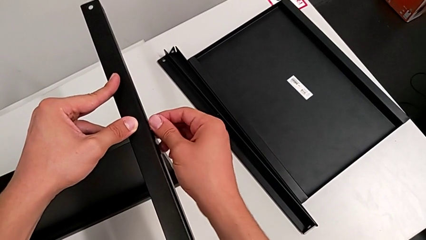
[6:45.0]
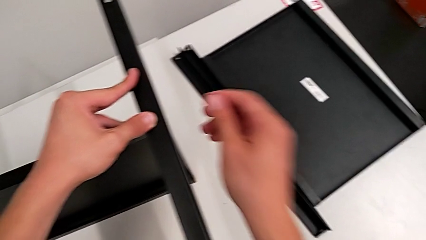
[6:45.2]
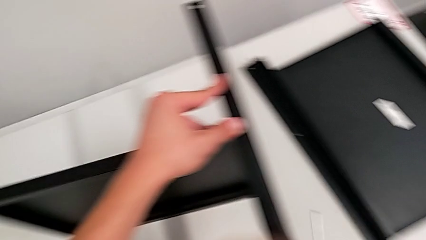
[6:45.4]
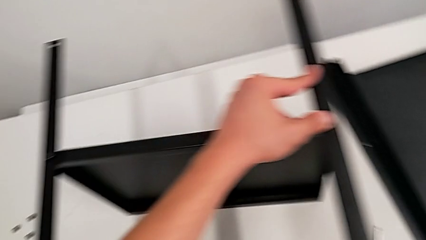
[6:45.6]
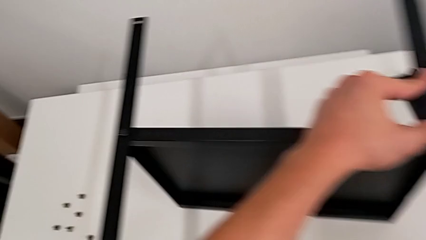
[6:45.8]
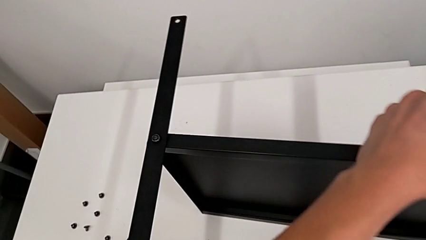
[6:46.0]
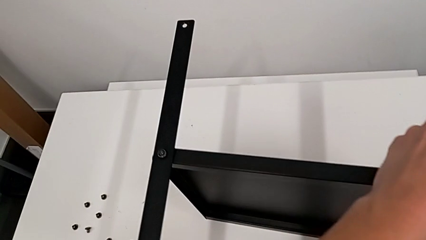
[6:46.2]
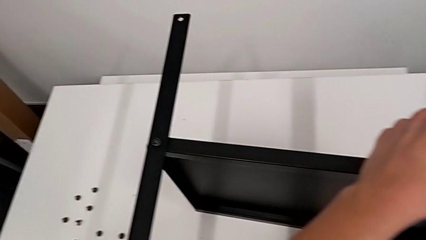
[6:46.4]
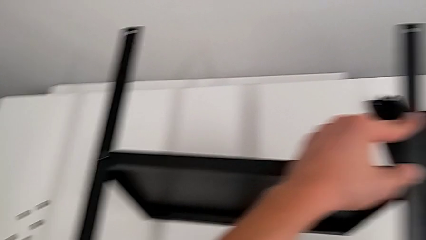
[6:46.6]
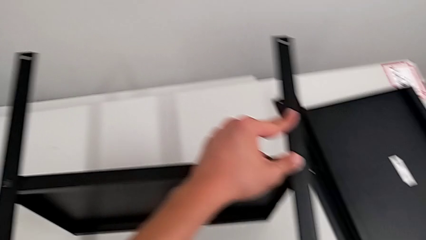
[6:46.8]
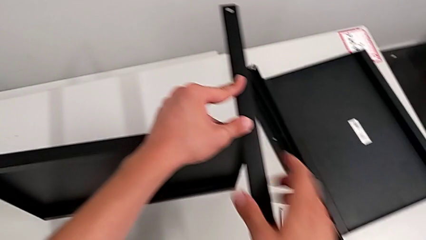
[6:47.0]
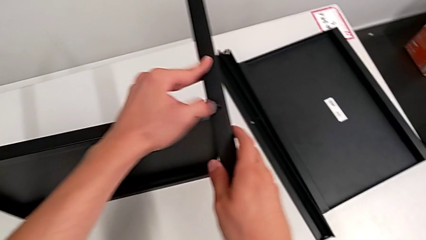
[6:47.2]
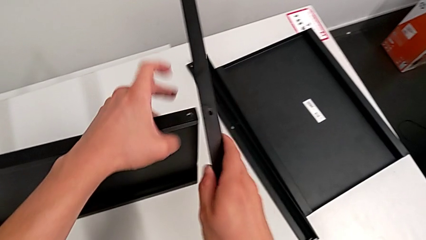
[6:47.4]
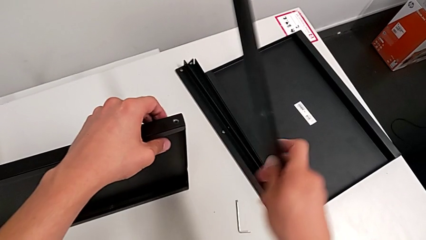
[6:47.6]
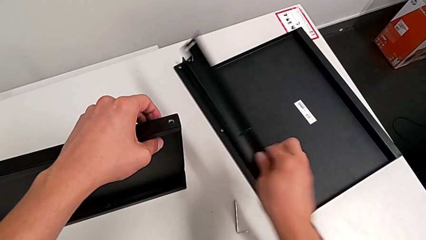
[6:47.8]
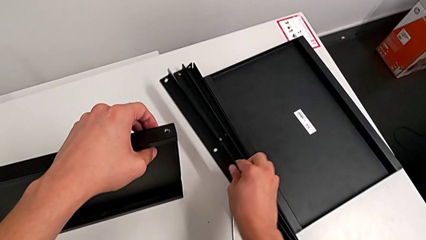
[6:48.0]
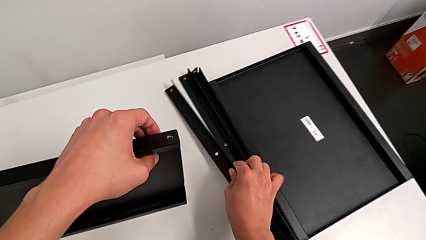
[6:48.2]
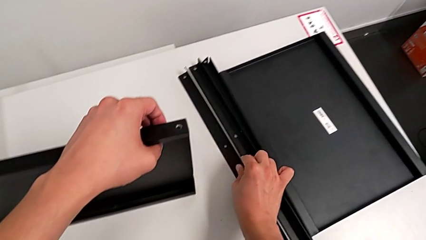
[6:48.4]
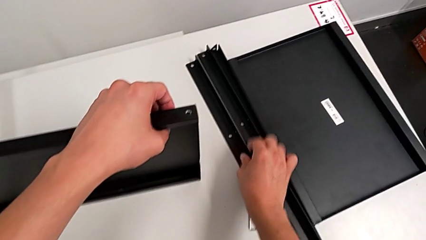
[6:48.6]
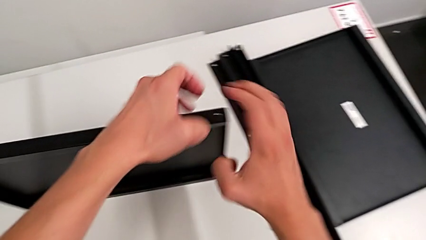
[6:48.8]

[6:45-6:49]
The camera wearer is disassembling the third leg from the bottom shelf. They disassemble the hex socket head, place it, disassemble the leg and place it.

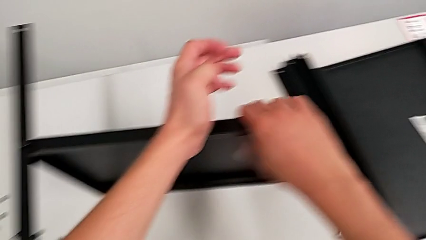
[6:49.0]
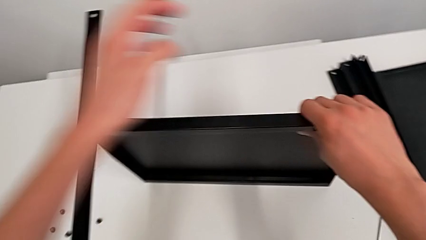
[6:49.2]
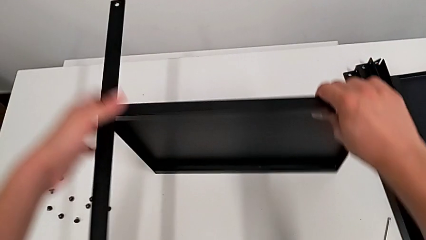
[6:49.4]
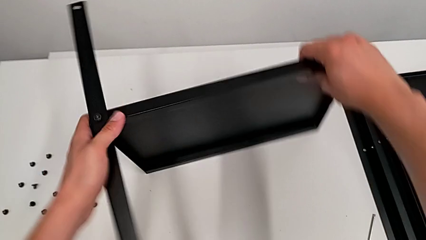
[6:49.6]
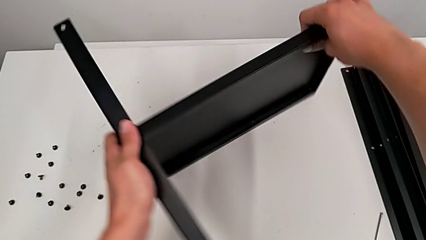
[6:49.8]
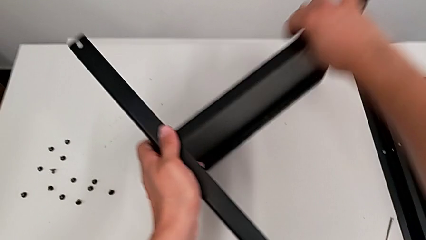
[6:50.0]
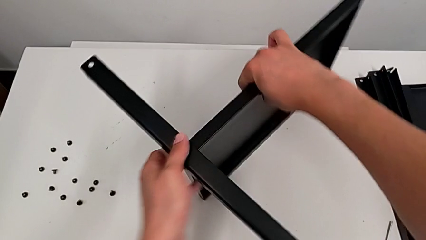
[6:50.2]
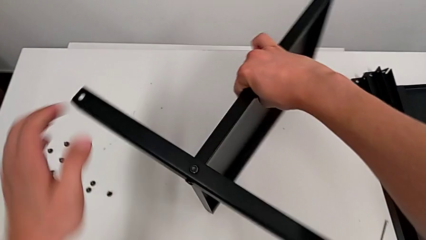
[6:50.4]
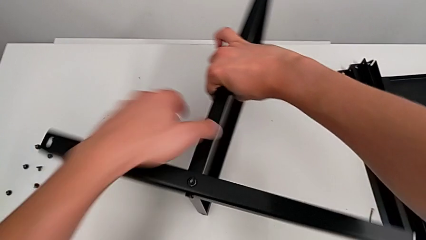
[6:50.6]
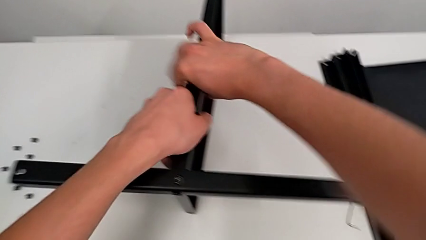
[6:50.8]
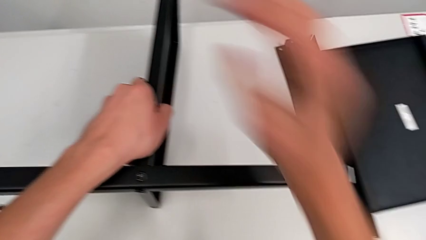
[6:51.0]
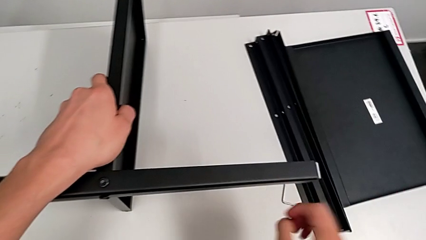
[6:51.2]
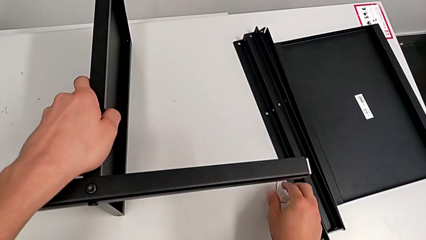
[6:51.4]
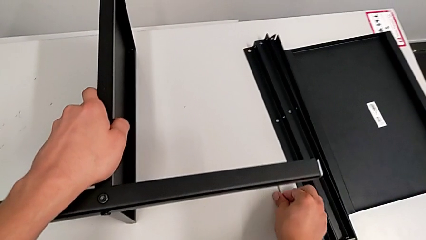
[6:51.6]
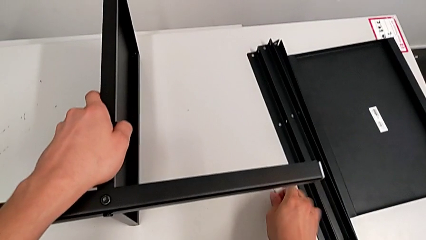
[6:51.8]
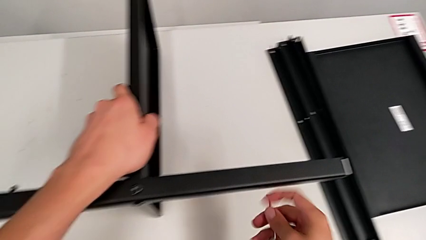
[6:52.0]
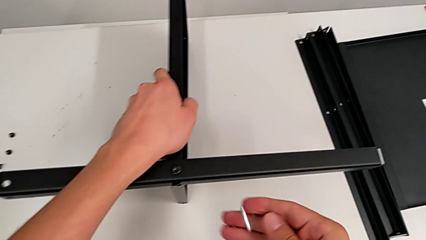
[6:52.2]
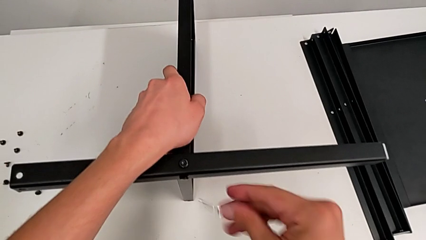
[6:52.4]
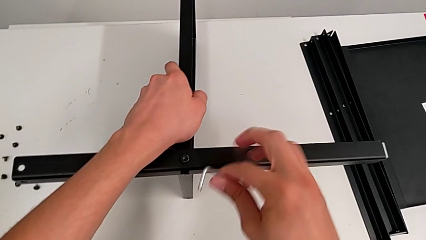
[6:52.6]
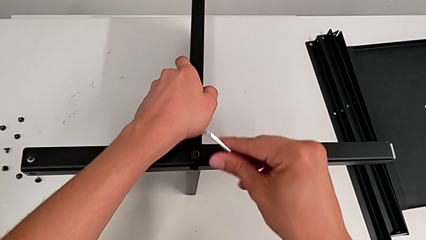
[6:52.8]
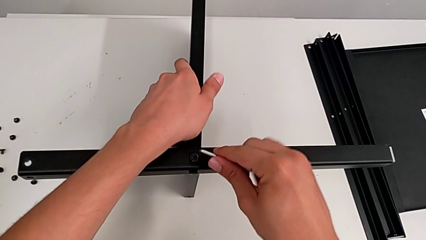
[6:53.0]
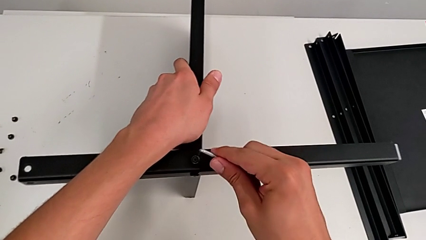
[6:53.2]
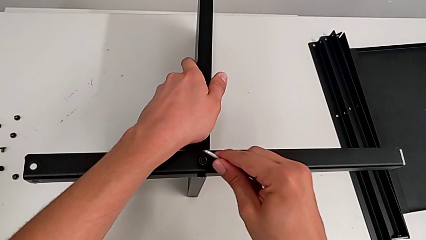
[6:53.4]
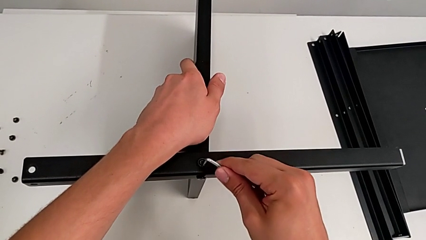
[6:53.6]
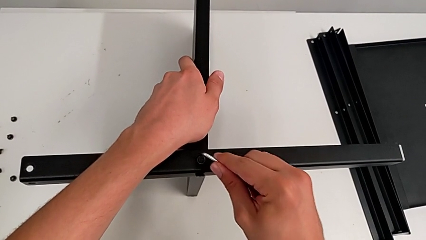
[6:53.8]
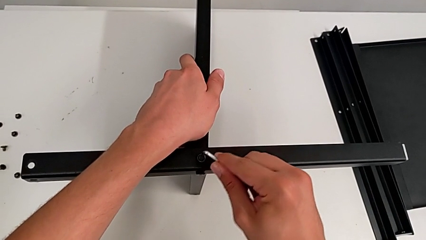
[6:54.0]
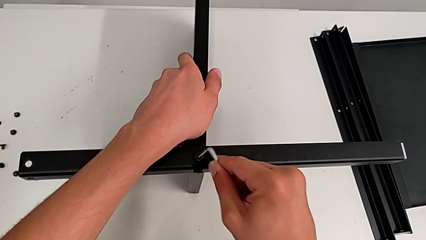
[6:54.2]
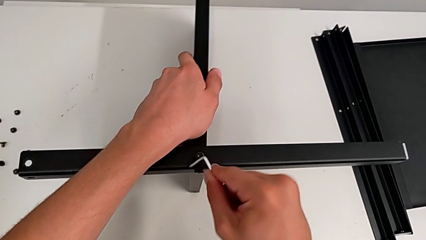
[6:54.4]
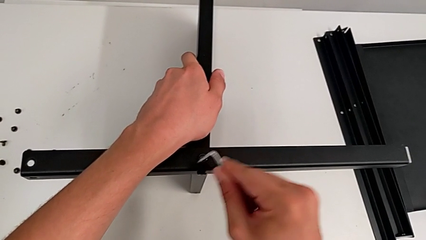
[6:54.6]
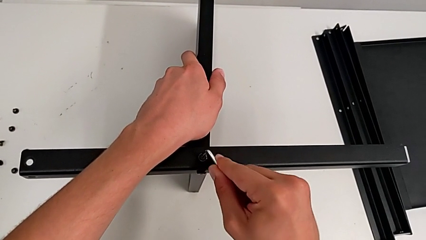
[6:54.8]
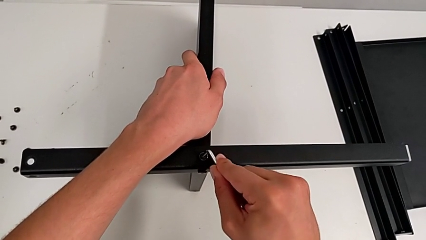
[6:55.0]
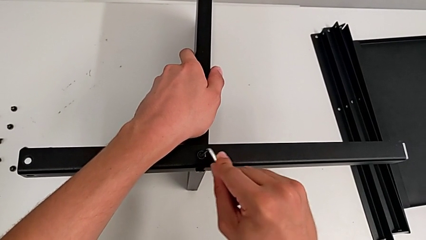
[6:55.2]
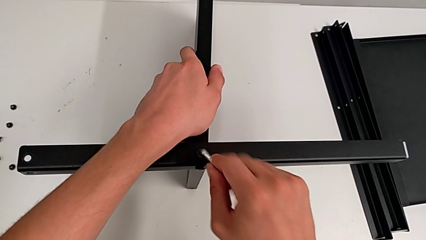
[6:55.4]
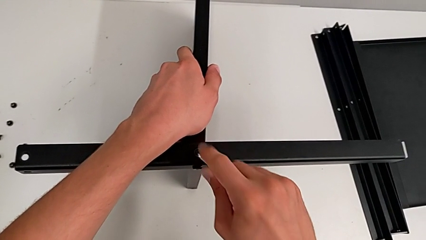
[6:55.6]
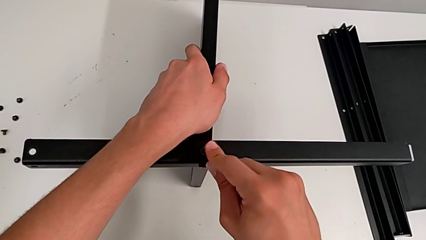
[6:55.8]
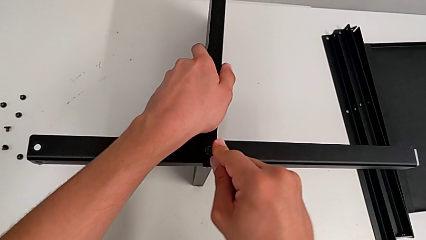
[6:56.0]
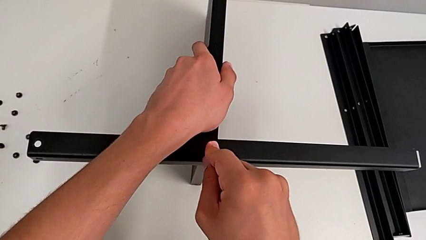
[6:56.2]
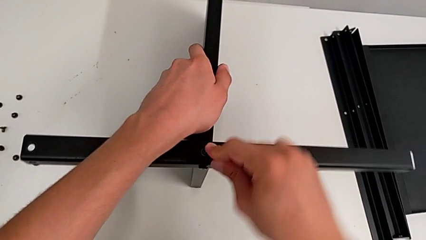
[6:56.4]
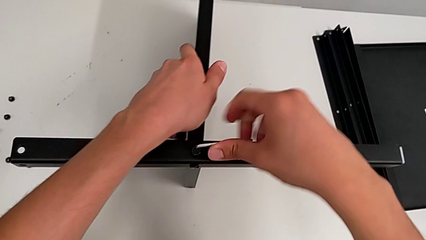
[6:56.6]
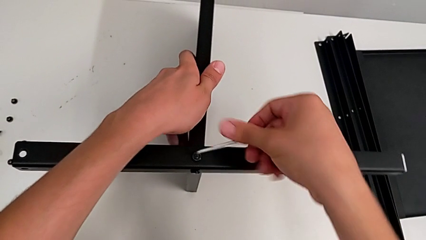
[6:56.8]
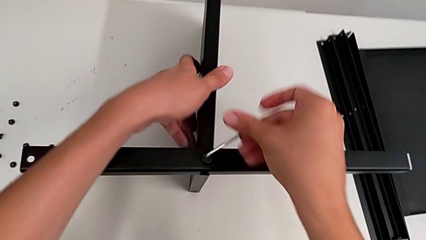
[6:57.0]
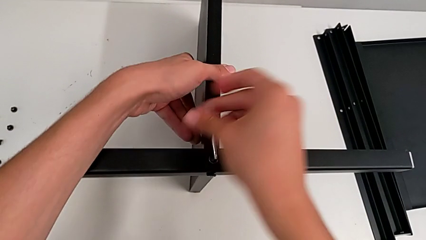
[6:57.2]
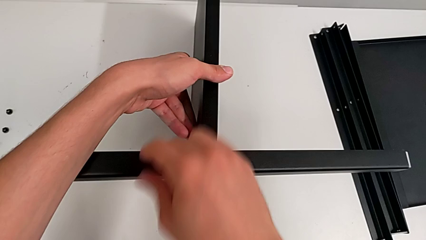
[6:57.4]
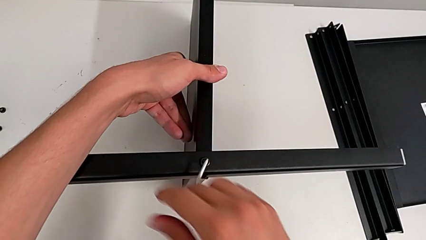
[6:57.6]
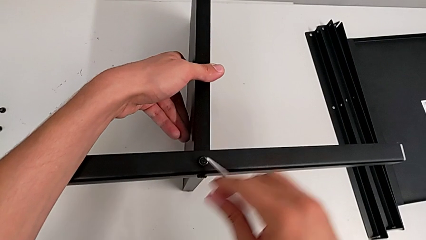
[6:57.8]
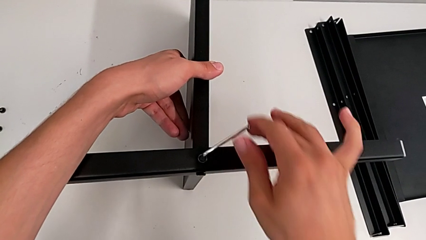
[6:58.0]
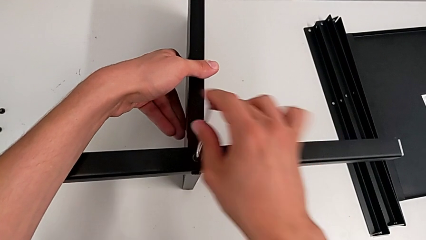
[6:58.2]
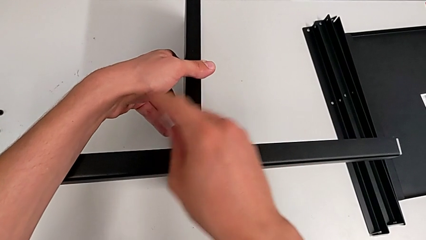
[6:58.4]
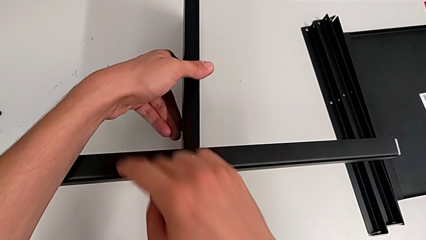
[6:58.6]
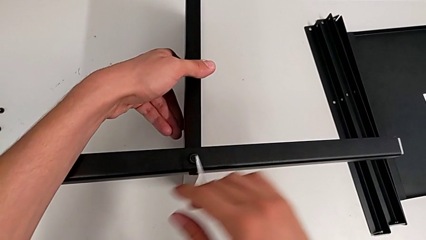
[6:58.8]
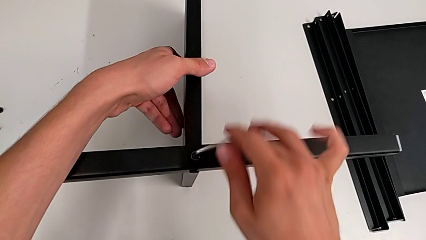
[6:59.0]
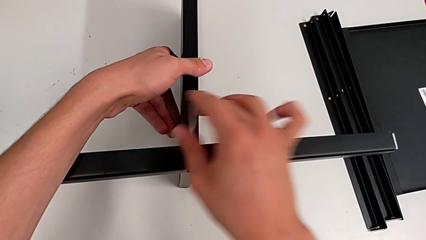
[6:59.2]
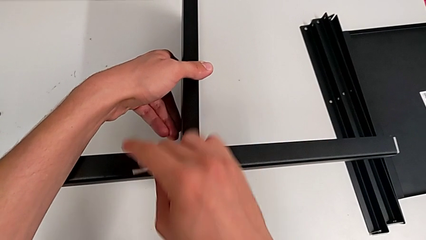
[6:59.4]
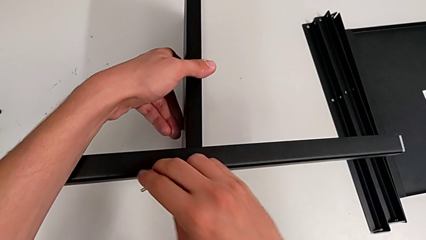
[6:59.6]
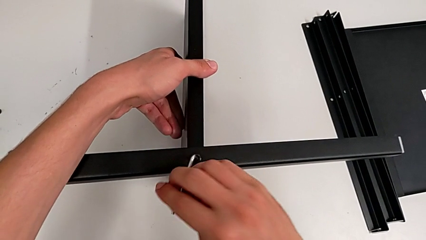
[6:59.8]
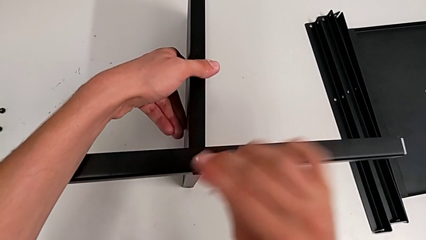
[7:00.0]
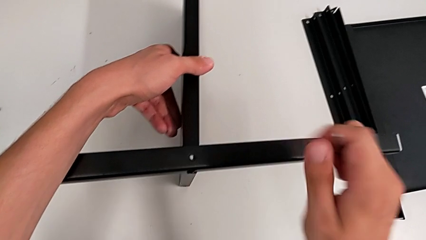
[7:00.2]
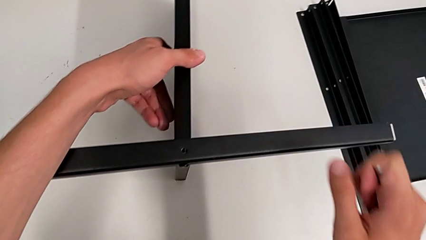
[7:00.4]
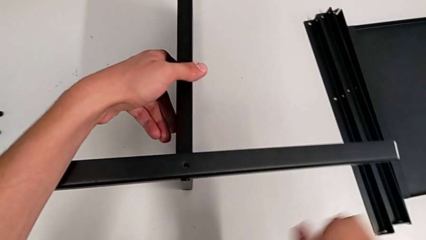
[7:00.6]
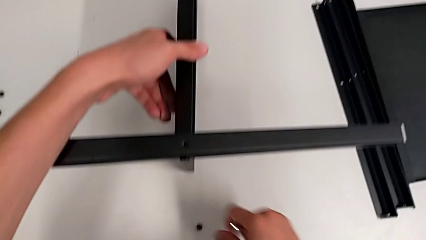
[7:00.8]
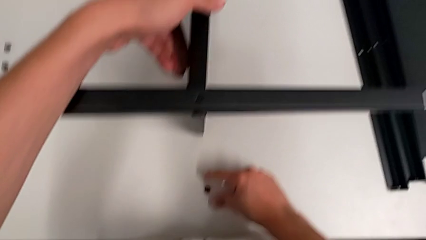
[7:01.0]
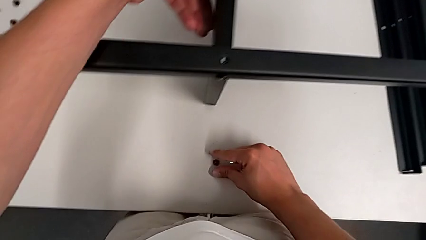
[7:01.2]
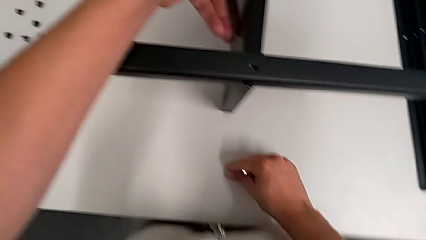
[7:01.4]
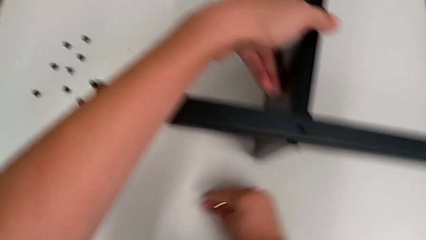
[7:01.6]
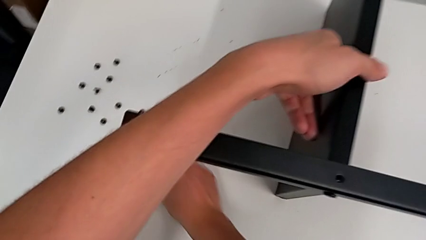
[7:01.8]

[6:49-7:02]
The camera wearer is disassembling the fourth leg from the bottom shelf. They slide the nightstand, grab the Allen wrench, approach it, insert it, unscrew the hex socket head and withdraw the Allen wrench. They wrongly drop the hex socket head, grab it and place it.
